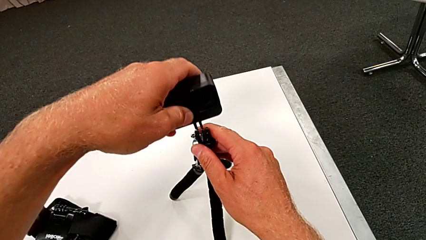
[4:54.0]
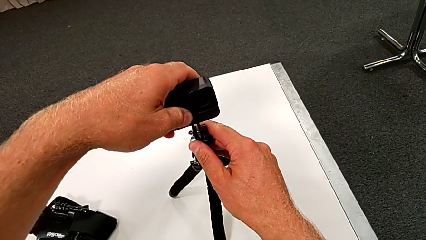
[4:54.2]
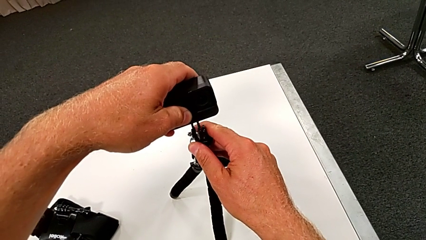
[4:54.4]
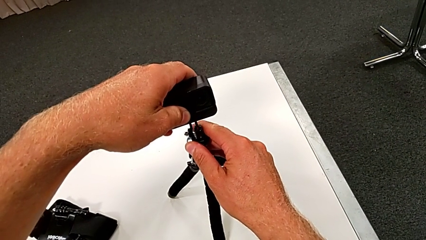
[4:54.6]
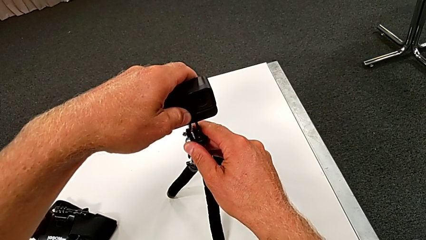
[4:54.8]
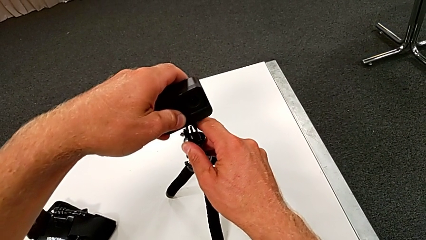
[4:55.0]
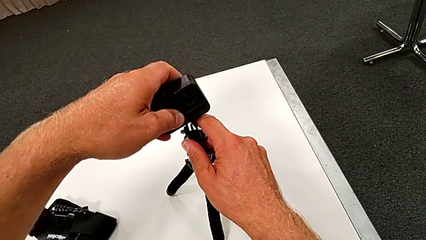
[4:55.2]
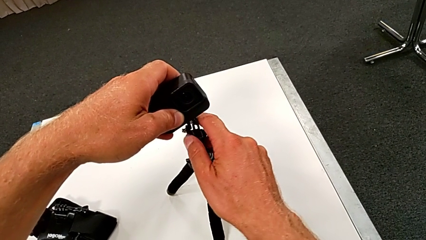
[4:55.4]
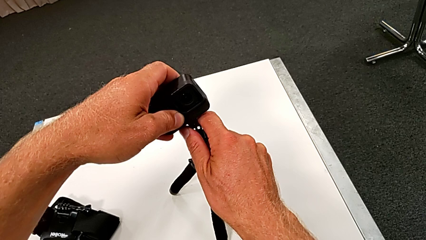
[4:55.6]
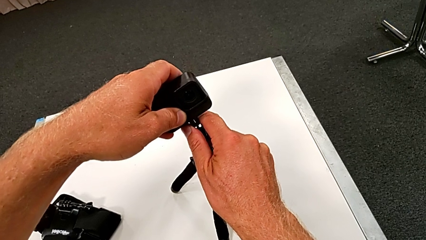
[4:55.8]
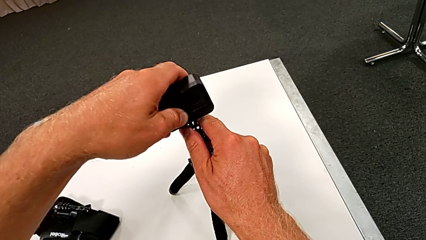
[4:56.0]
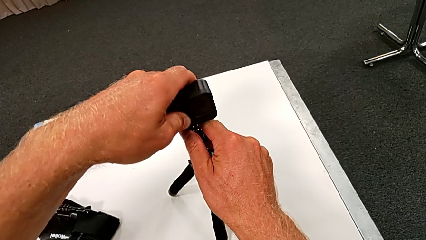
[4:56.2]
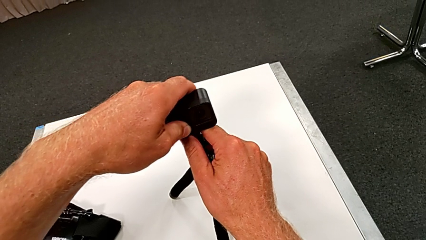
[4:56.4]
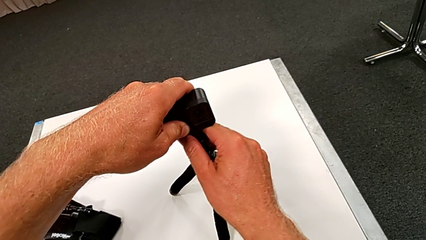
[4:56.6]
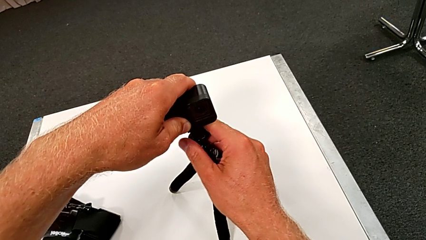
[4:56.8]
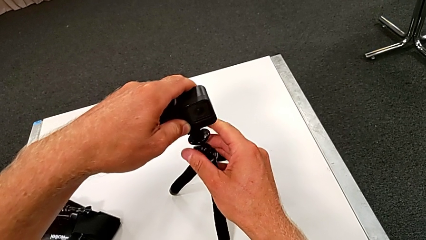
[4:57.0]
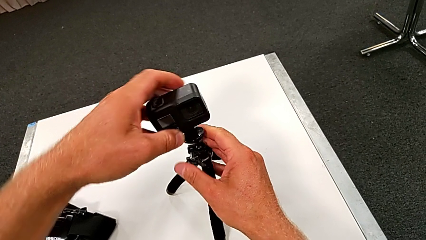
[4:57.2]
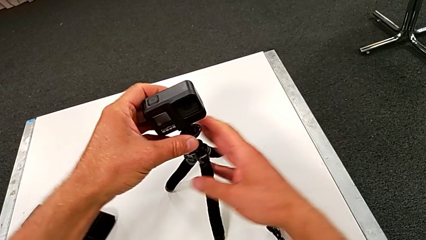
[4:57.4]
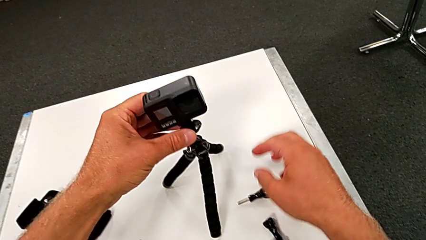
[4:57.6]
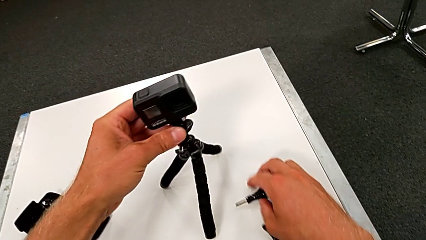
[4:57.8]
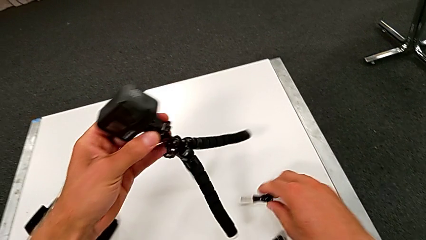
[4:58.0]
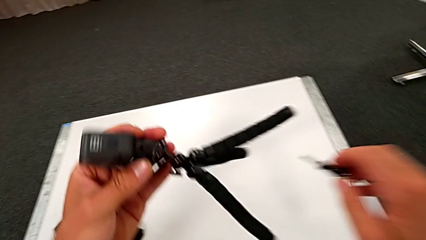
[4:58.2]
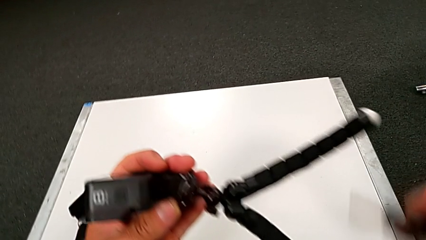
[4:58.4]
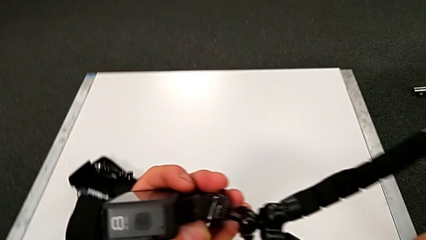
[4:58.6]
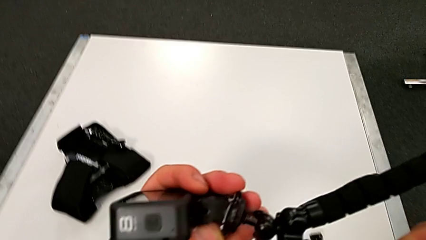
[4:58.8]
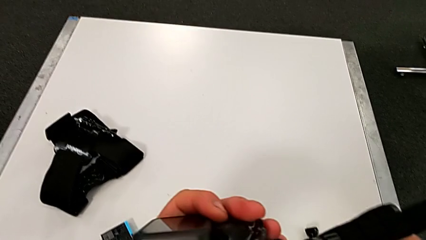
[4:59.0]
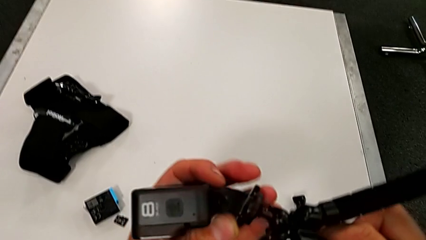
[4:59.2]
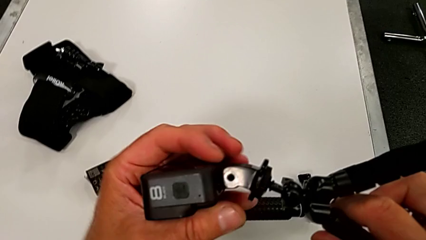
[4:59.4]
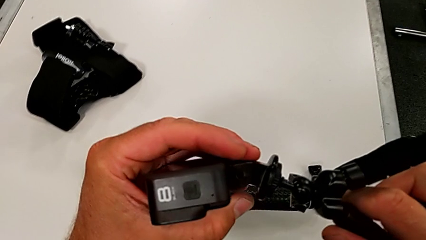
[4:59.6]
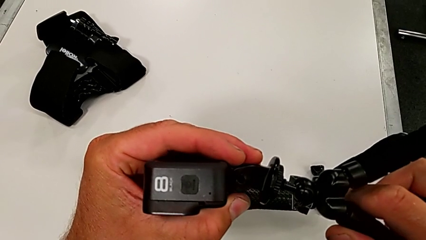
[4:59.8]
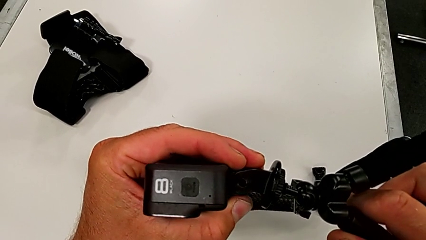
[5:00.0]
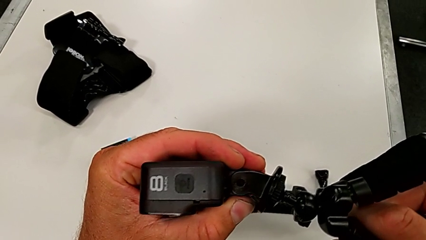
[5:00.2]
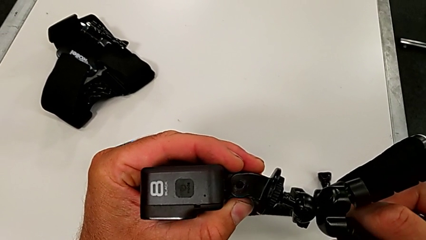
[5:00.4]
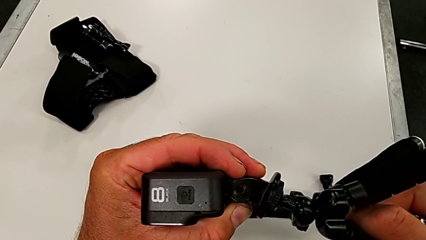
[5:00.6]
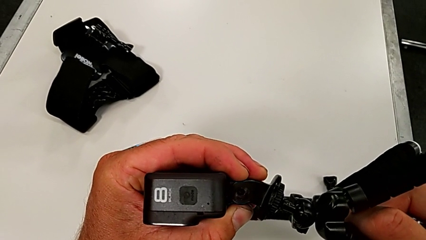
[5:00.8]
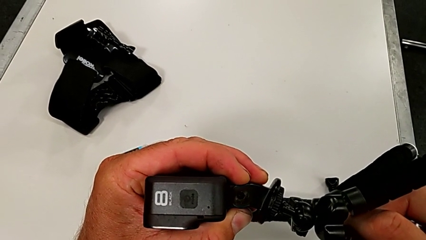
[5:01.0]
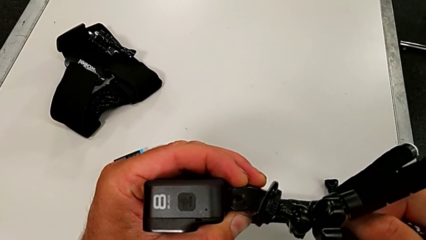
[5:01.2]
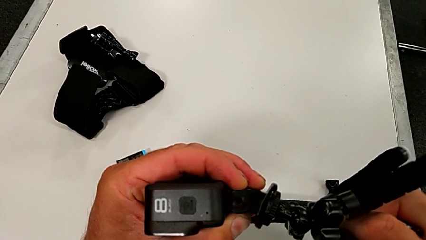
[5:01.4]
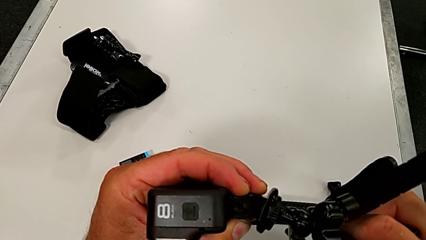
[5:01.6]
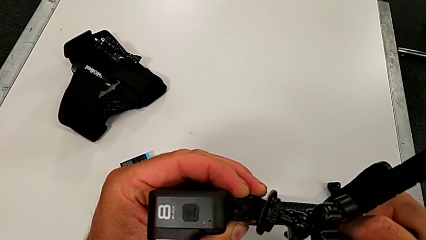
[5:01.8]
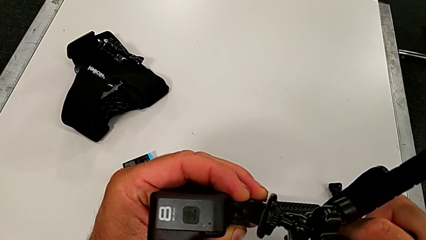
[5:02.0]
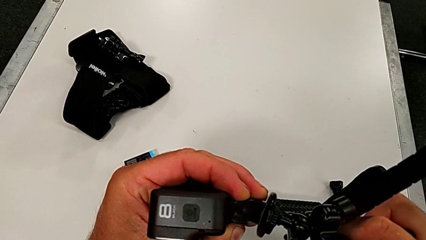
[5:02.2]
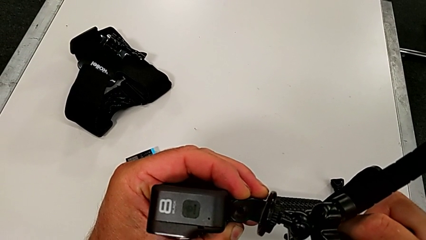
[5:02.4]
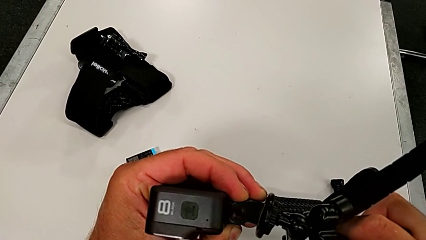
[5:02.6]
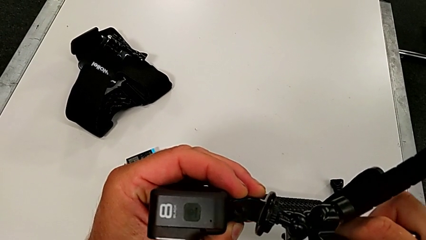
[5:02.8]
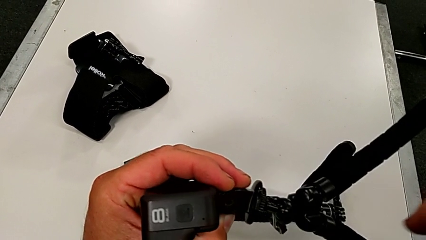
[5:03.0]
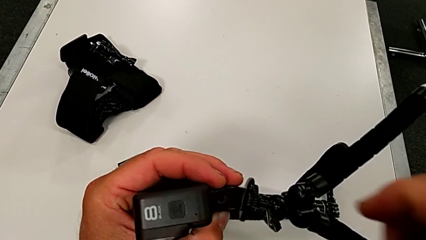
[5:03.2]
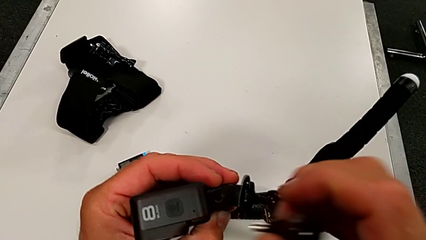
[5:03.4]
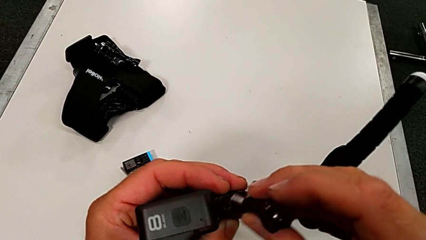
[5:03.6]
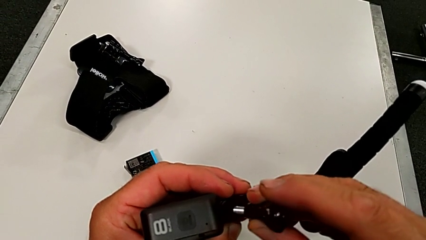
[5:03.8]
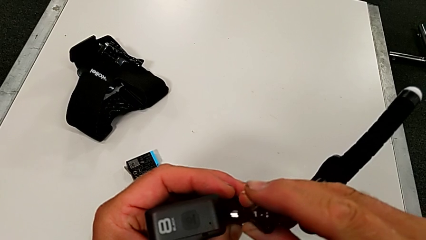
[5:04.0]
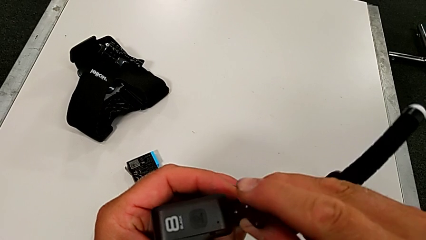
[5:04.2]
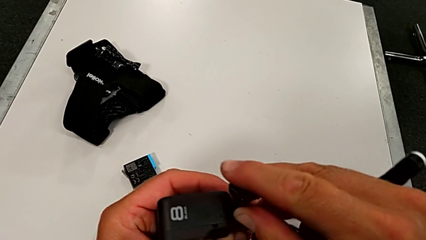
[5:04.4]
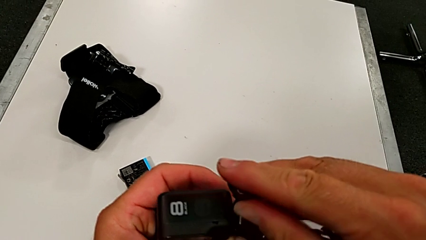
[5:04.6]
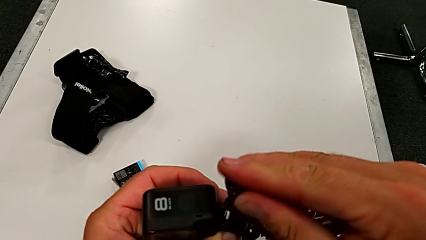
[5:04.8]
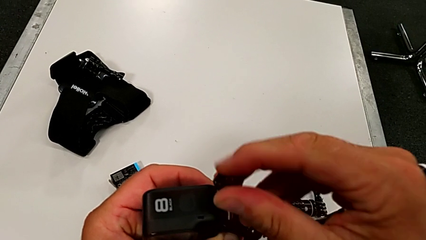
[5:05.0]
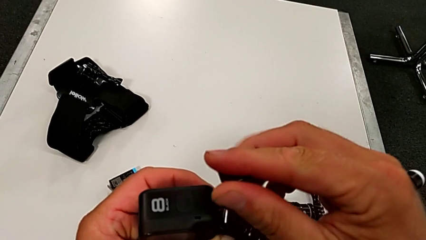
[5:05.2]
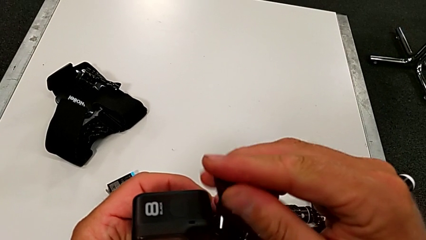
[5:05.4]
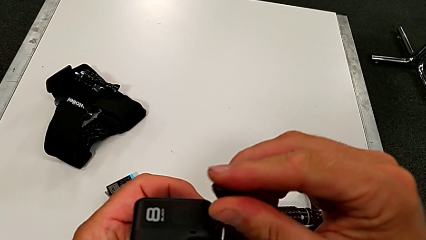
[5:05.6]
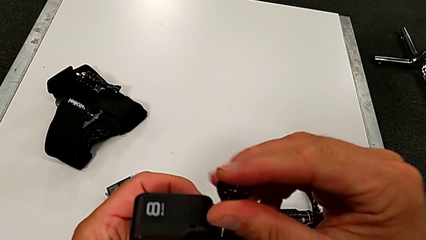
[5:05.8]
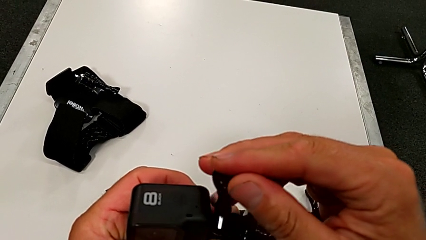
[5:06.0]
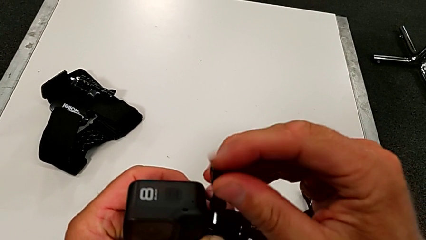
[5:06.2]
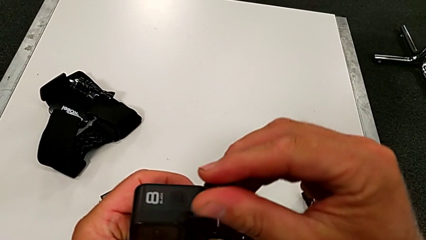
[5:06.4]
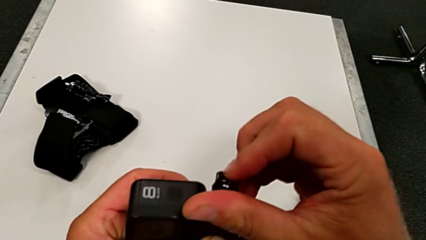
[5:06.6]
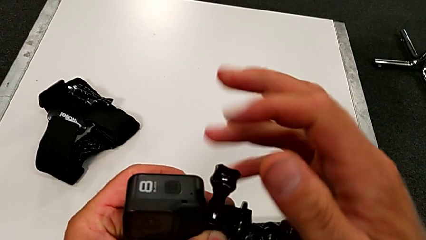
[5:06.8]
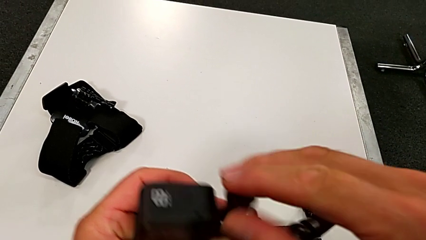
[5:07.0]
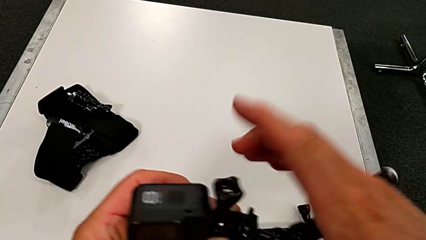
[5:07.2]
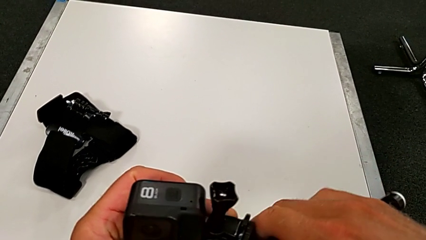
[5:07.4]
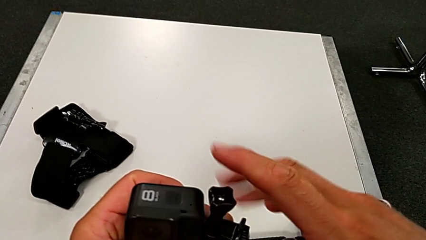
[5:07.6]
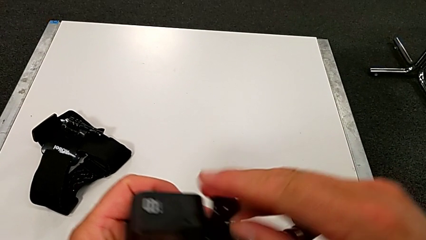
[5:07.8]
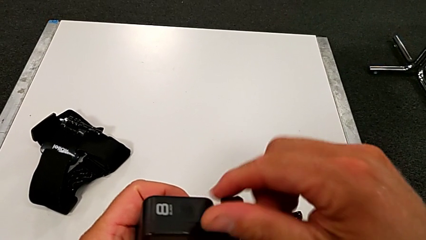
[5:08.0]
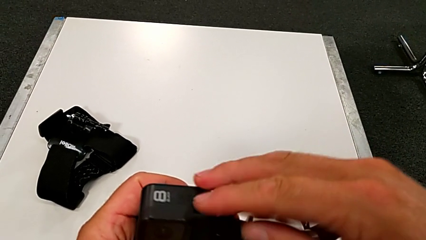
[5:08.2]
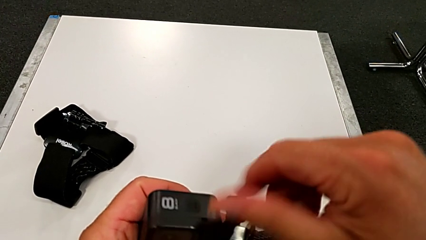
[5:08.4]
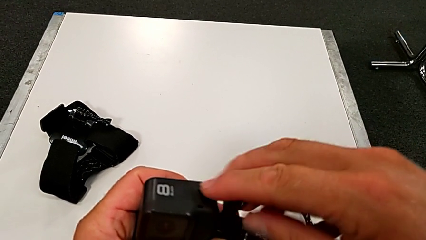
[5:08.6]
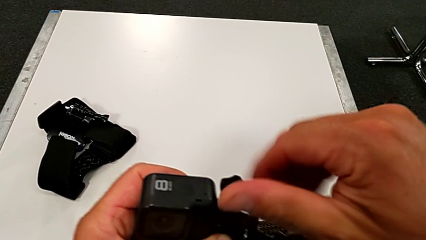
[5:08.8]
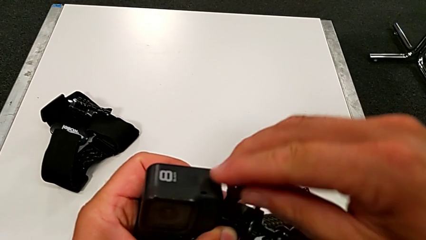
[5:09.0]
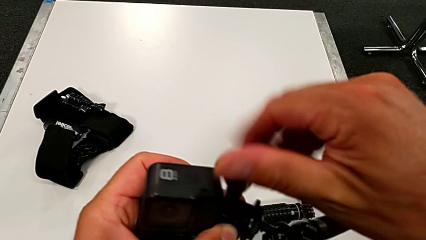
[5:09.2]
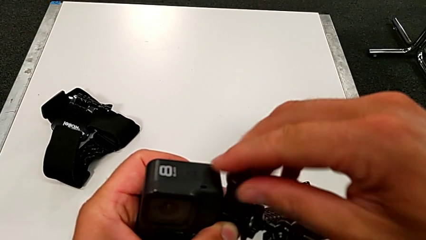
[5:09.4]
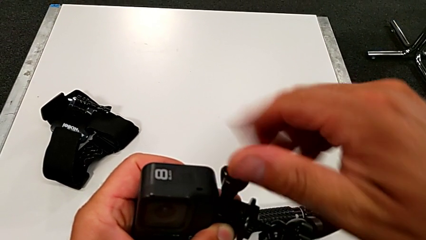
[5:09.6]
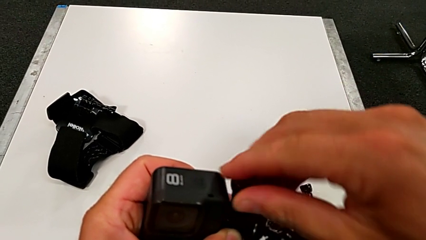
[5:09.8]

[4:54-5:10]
The camera wearer is assembling the GoPro to the tripod. They align the GoPro, mount it, lift it, align it, align the screw and begin to screw it.
